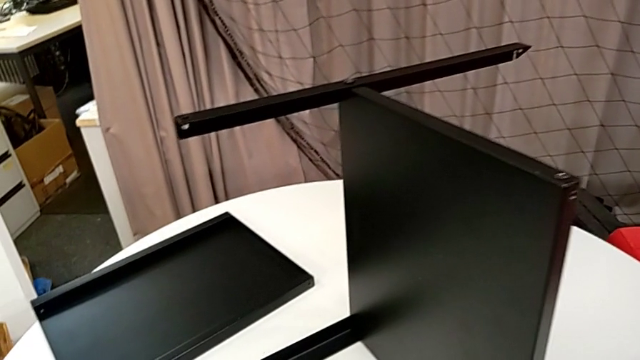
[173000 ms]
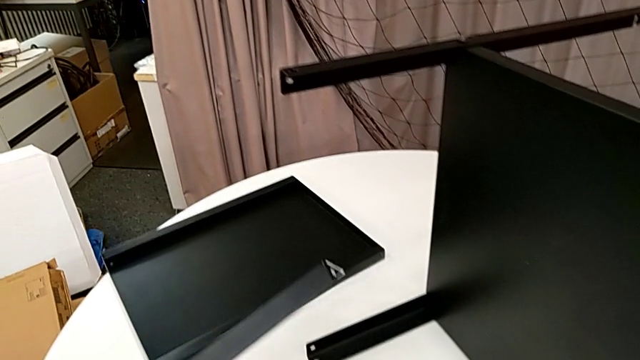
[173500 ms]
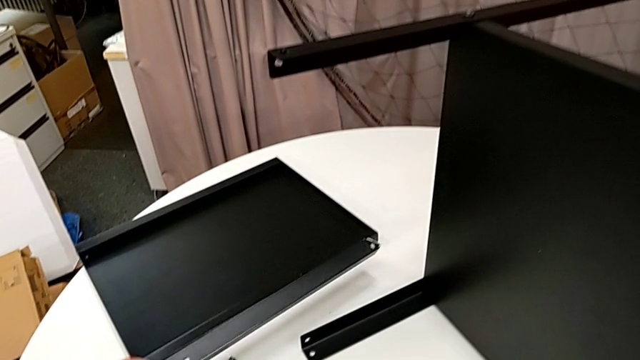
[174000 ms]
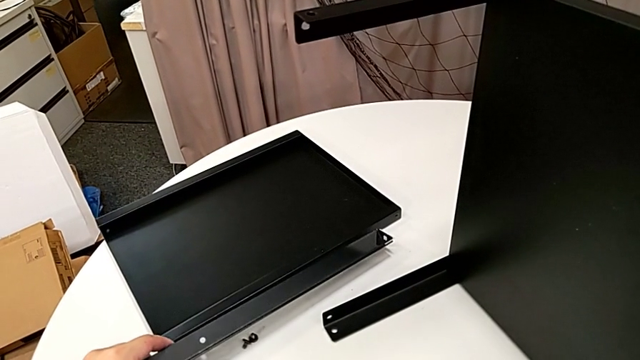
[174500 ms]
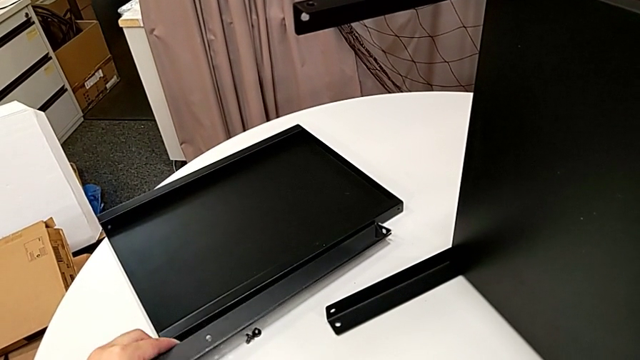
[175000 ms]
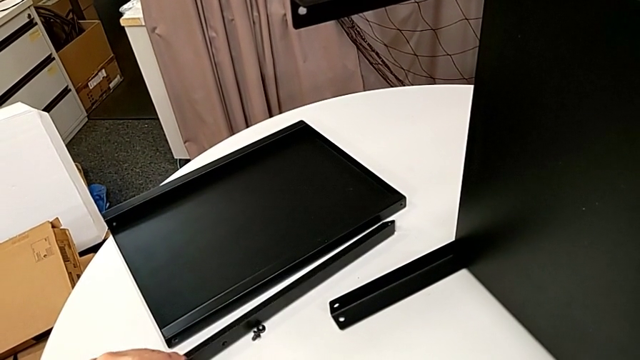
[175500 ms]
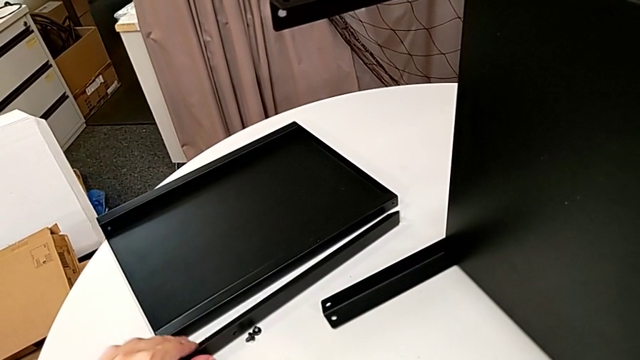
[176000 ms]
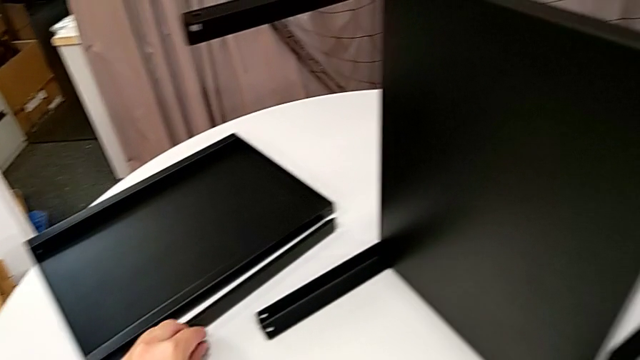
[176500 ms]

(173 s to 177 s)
The camera wearer is unscrewing the first leg from the bottom shelf. They place the leg and place the hex socket head.

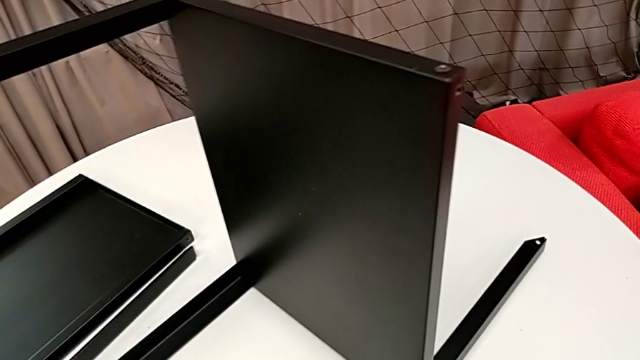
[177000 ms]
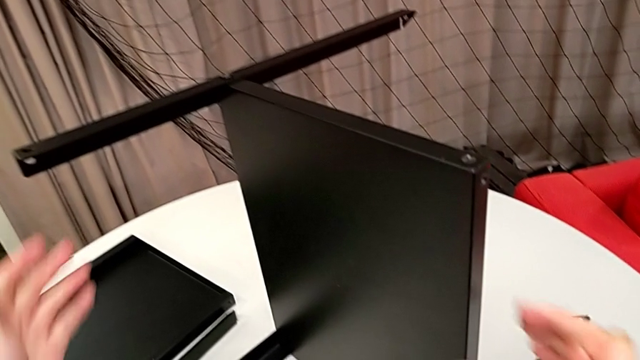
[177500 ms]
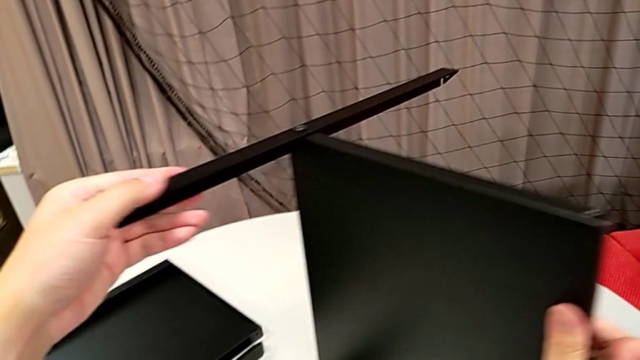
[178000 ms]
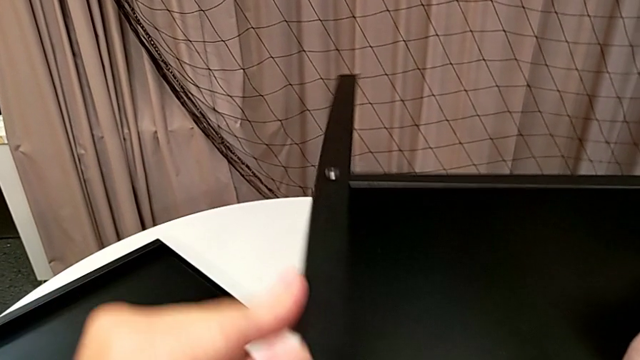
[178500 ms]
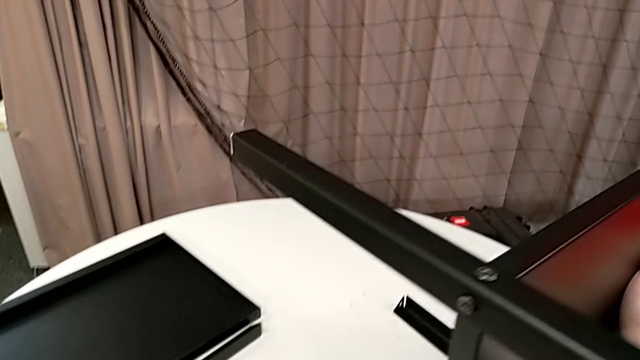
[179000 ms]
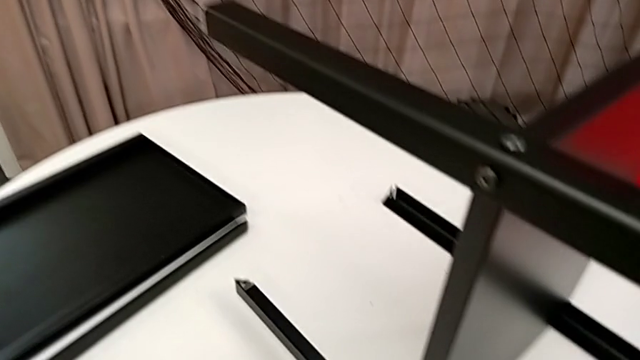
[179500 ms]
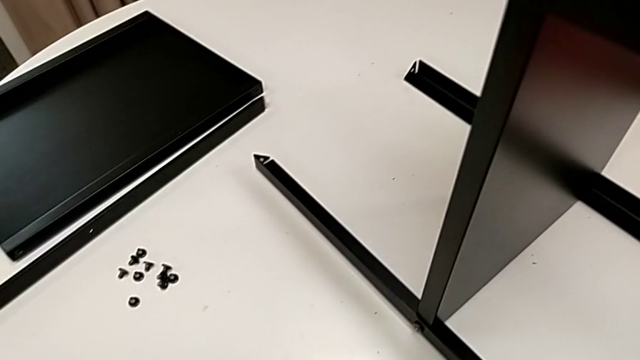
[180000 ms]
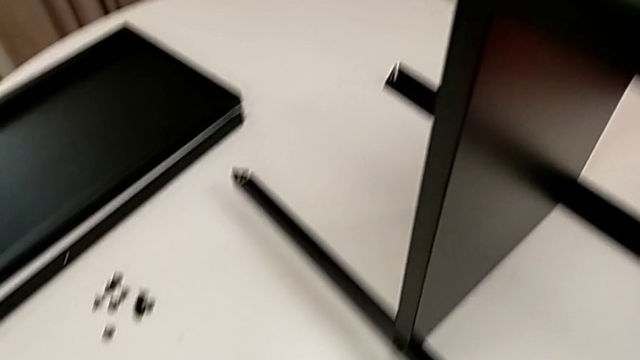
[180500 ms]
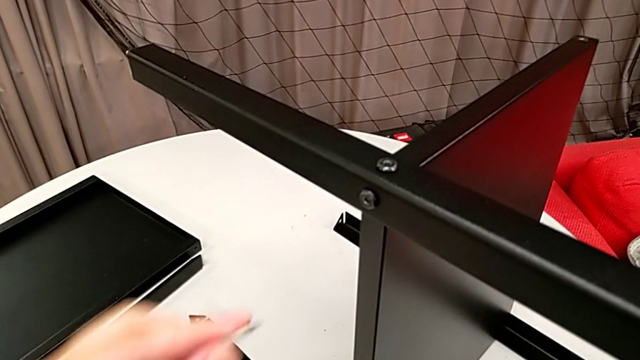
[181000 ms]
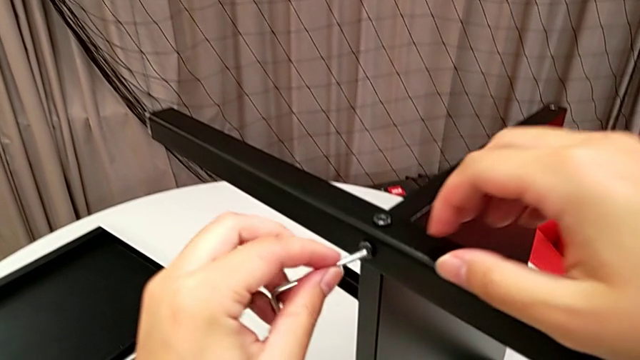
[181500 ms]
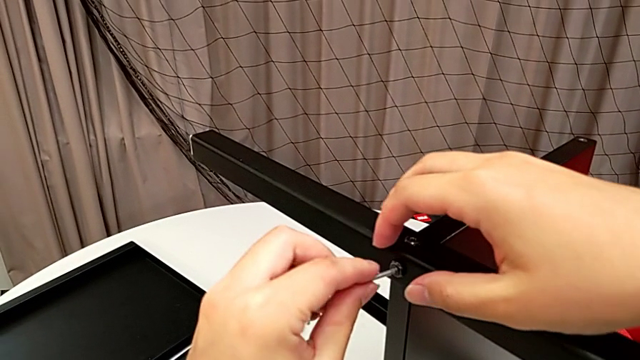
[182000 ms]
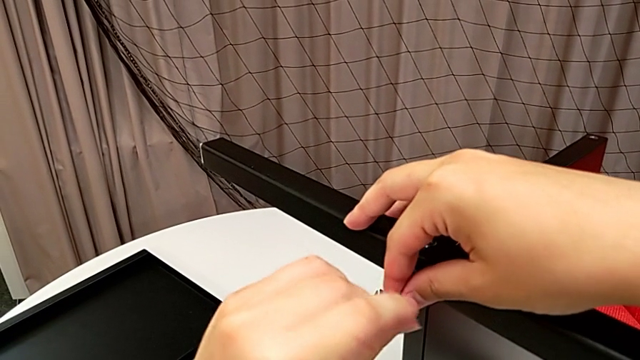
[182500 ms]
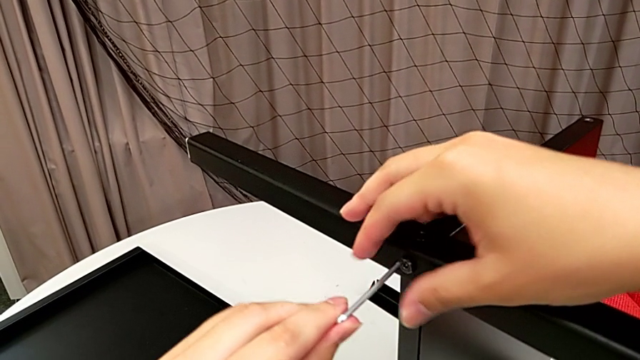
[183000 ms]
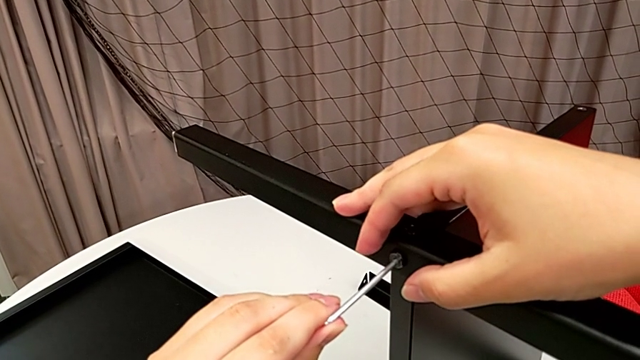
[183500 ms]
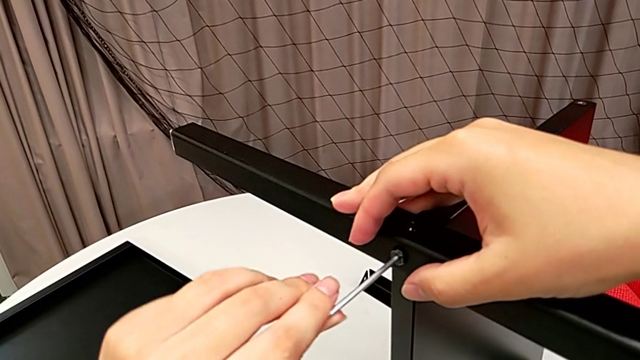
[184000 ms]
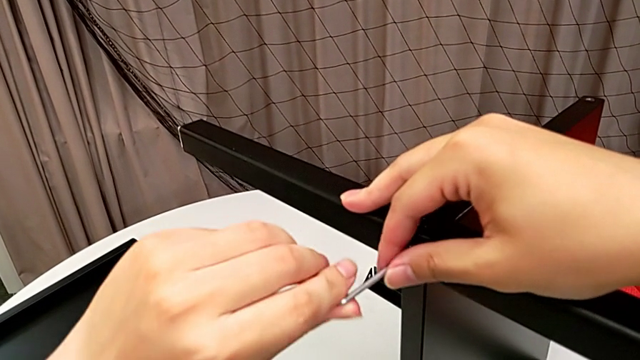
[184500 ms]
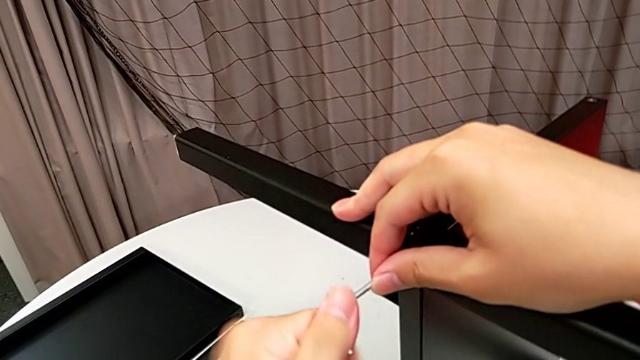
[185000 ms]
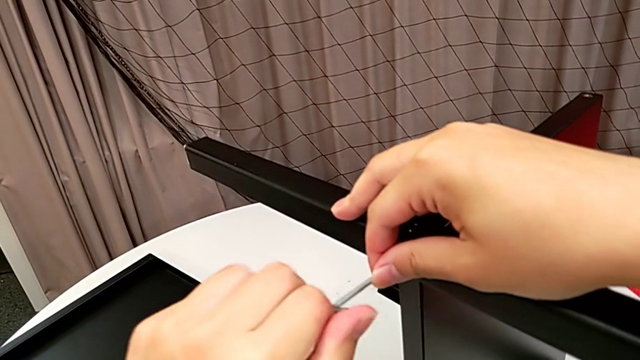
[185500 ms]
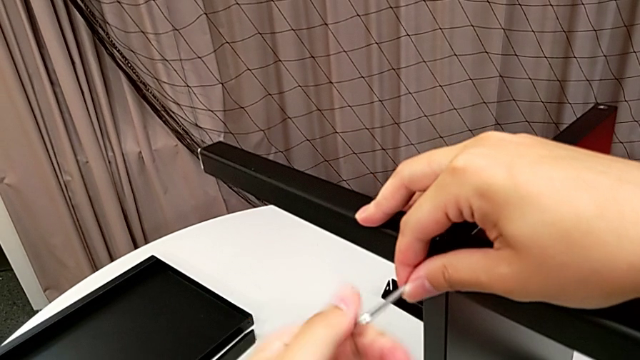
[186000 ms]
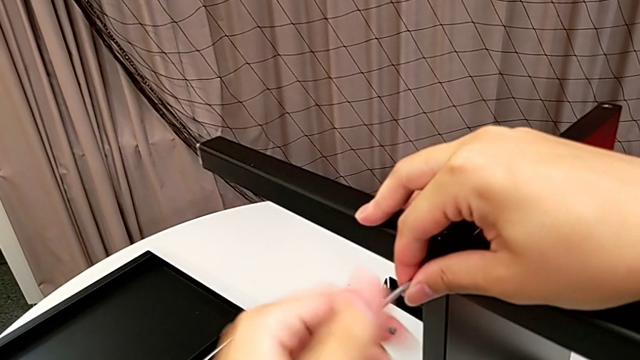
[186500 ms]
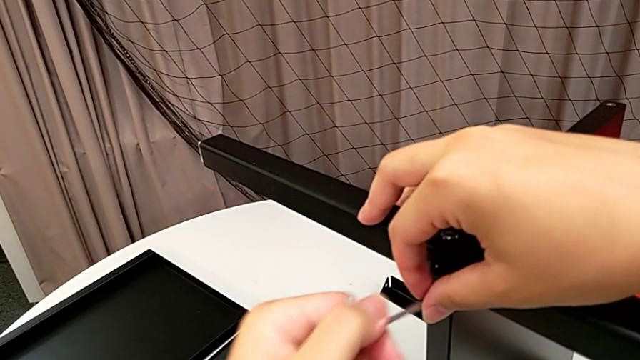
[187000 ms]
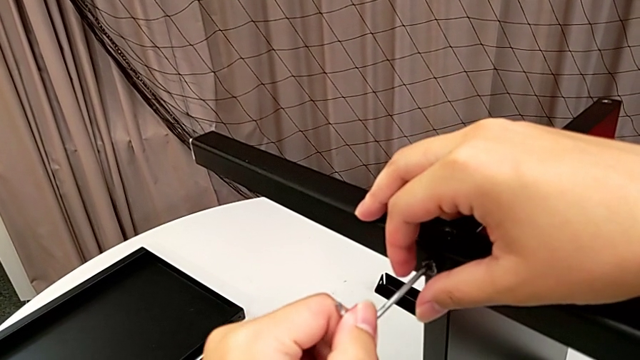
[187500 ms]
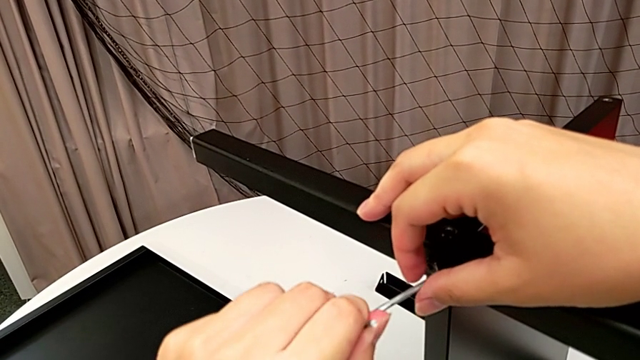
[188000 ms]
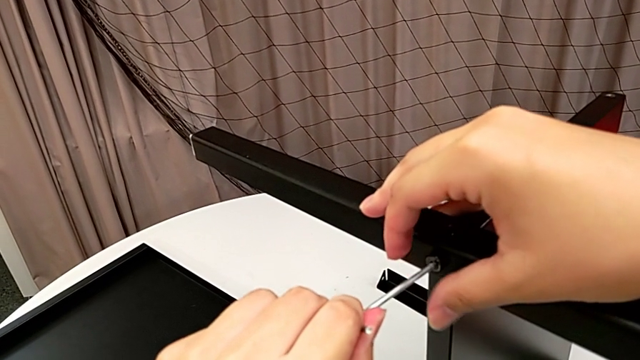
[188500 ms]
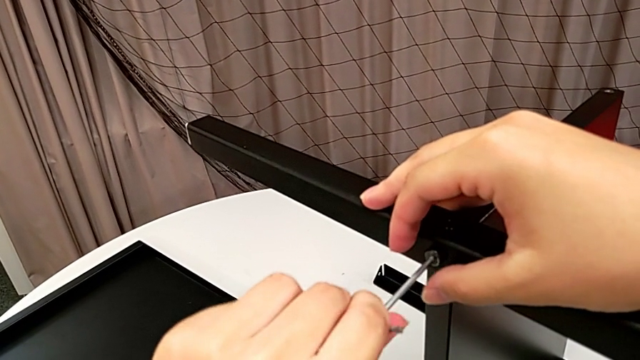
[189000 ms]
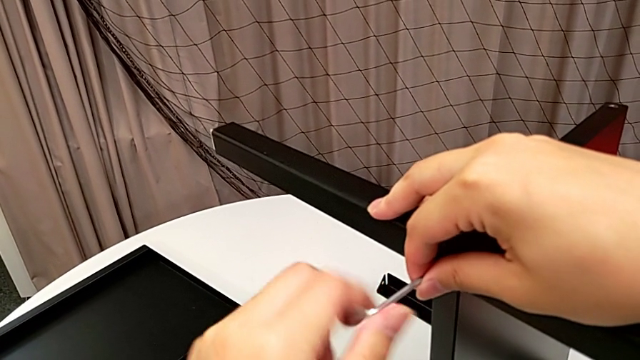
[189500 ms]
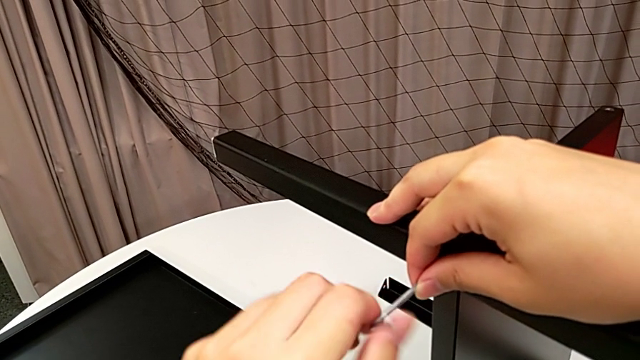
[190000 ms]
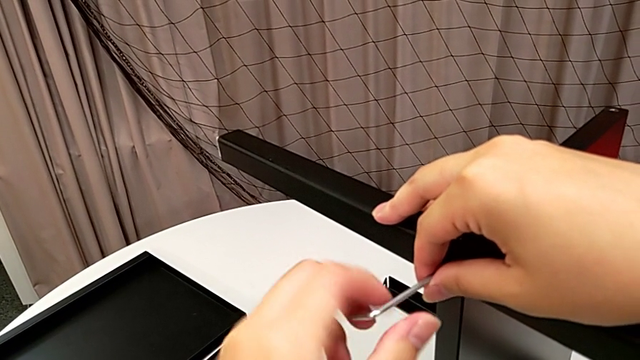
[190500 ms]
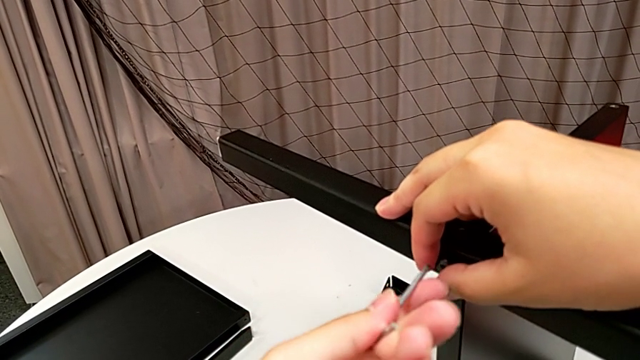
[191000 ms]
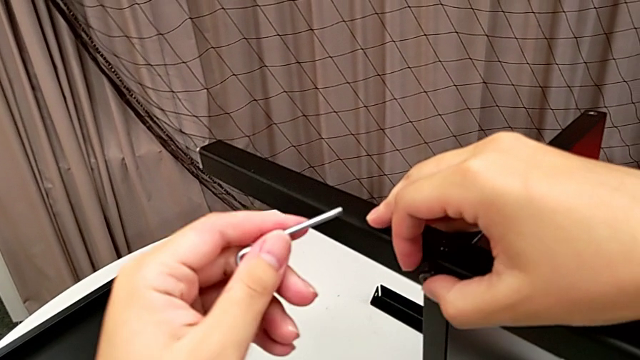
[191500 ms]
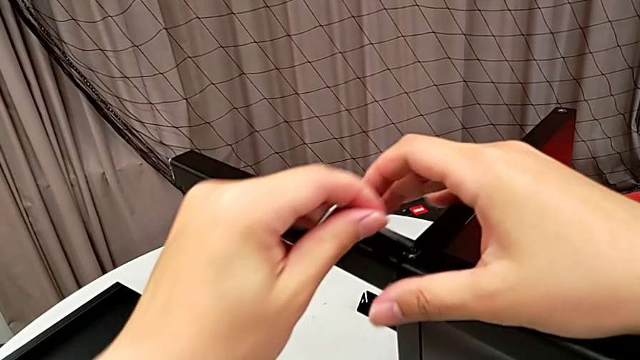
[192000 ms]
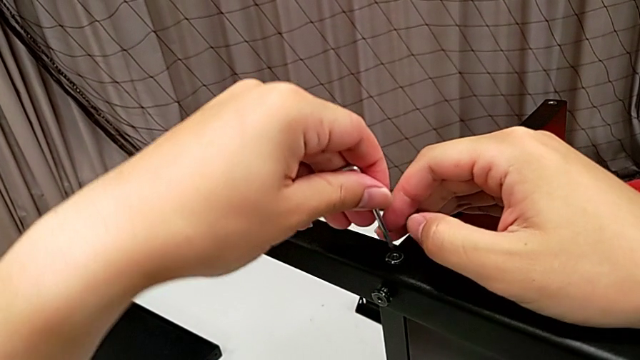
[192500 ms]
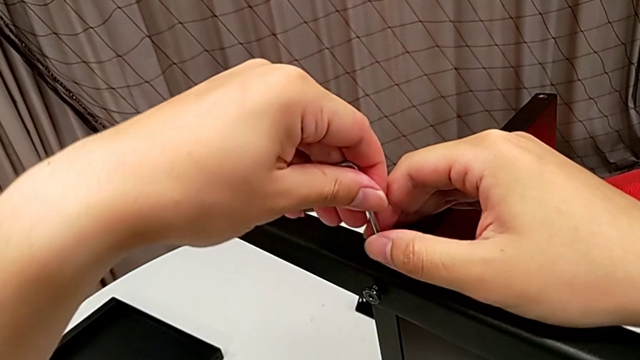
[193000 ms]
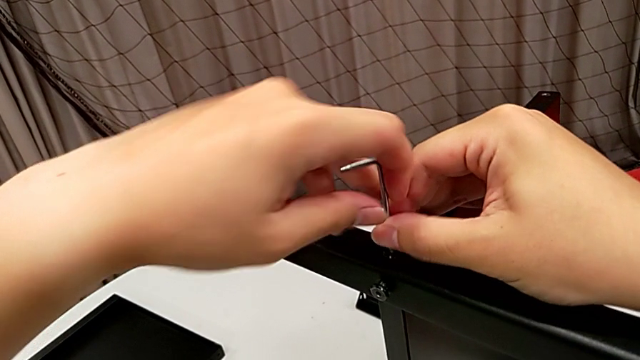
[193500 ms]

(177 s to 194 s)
The camera wearer is unscrewing the second leg from the bottom shelf. They rotate the nightstand, insert the Allen wrench, unscrew the hex socket head, withdraw the Allen wrench and insert it.
